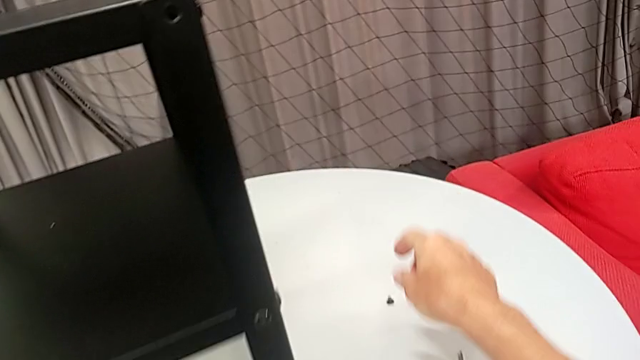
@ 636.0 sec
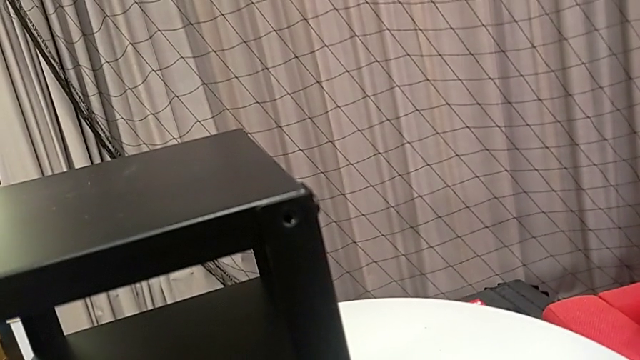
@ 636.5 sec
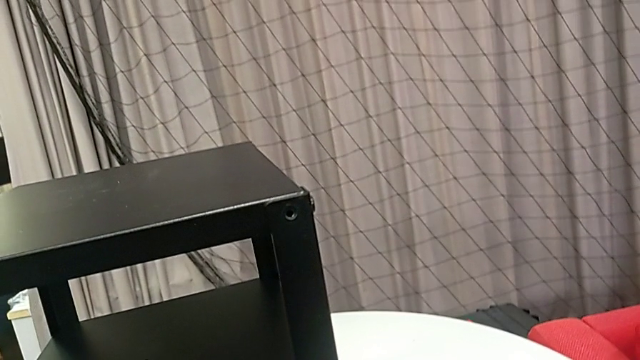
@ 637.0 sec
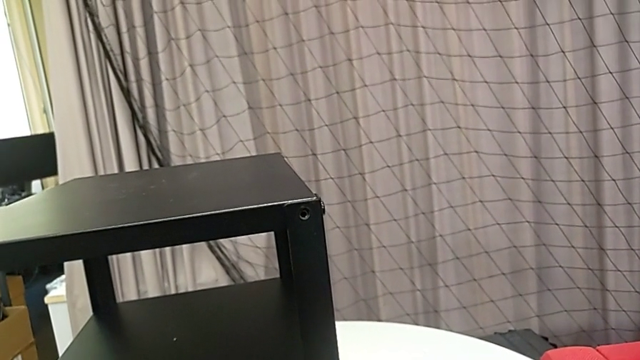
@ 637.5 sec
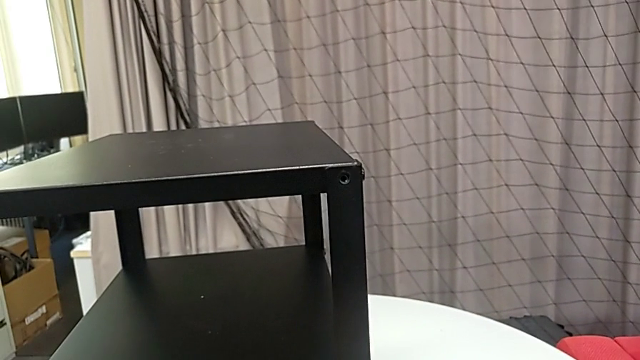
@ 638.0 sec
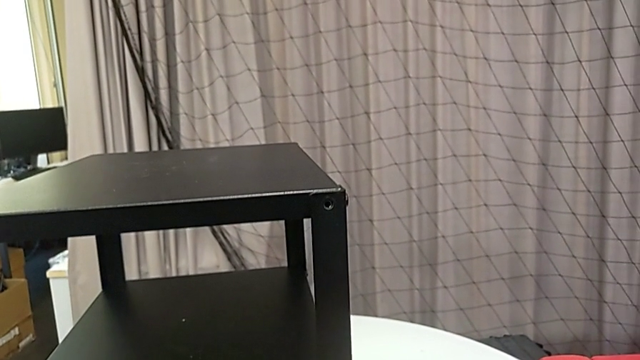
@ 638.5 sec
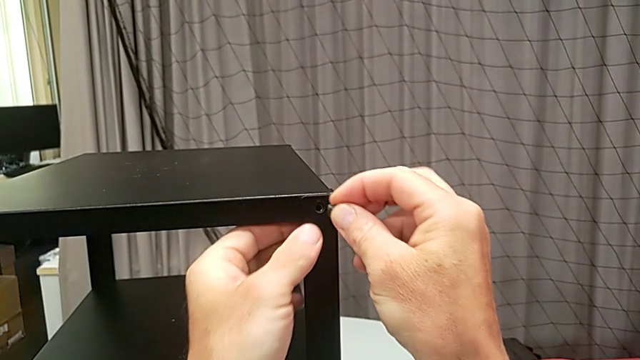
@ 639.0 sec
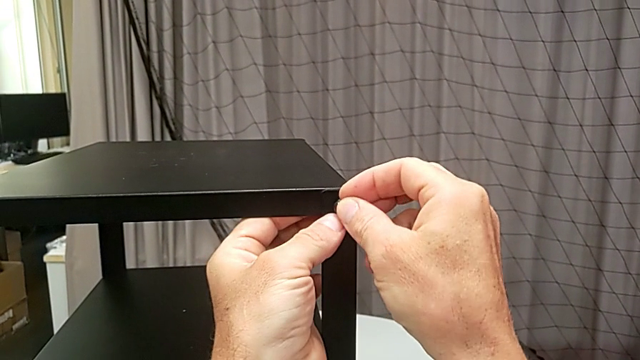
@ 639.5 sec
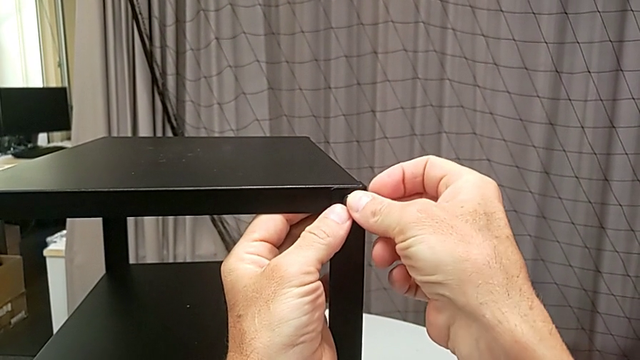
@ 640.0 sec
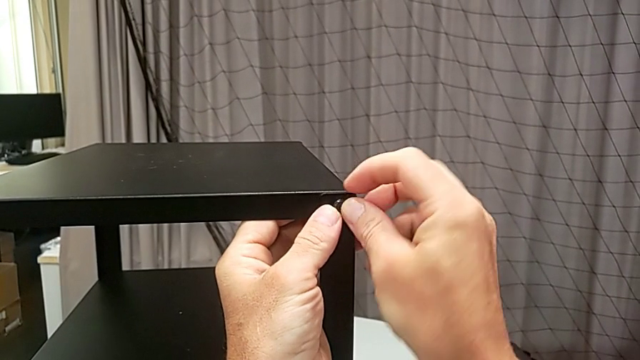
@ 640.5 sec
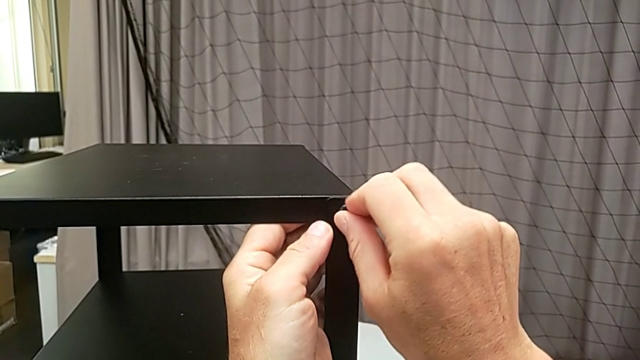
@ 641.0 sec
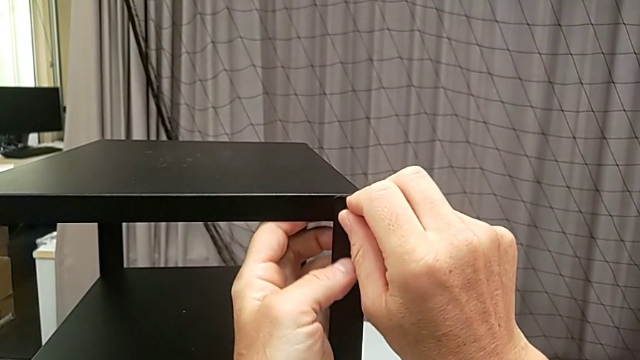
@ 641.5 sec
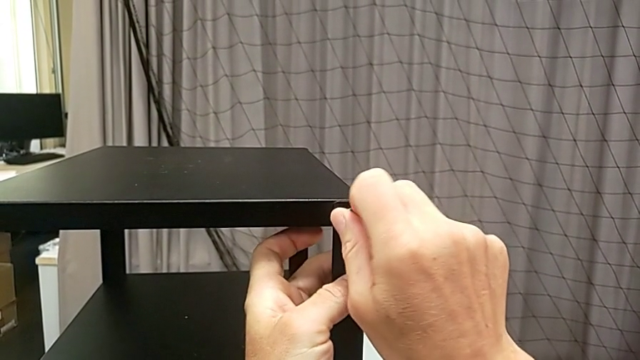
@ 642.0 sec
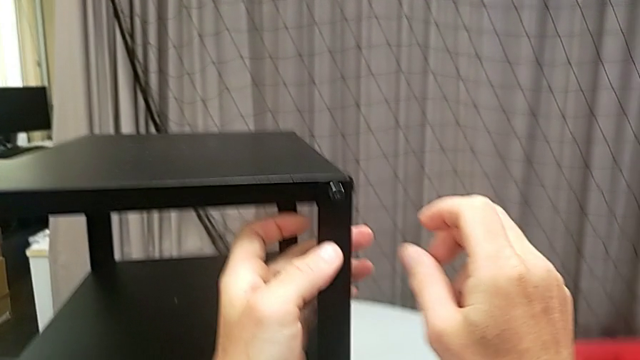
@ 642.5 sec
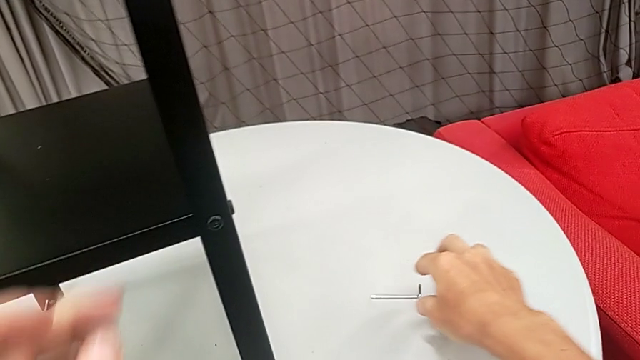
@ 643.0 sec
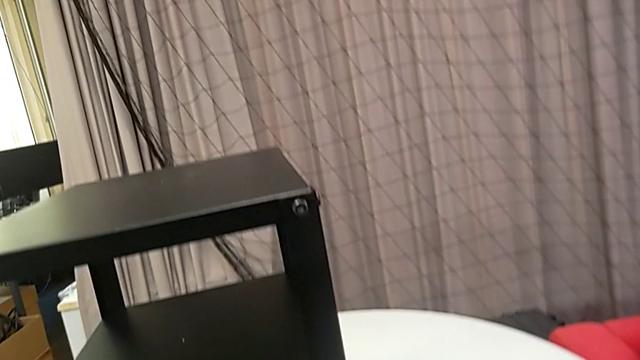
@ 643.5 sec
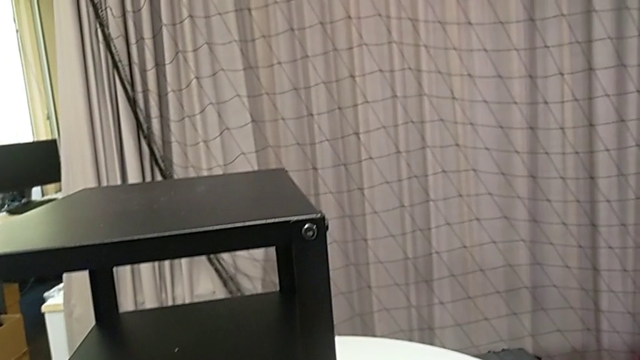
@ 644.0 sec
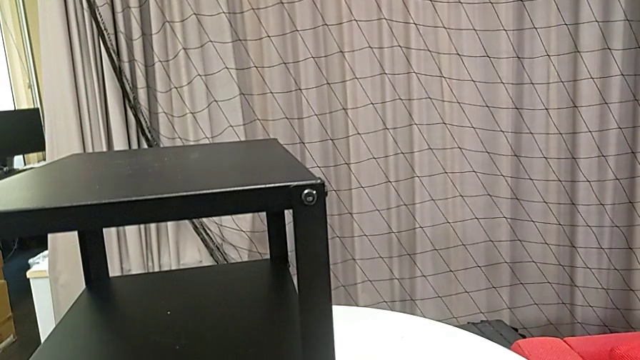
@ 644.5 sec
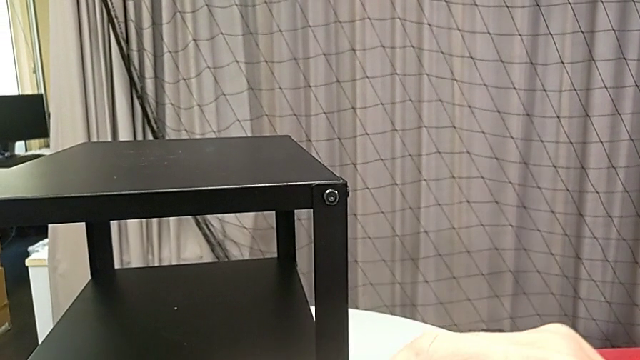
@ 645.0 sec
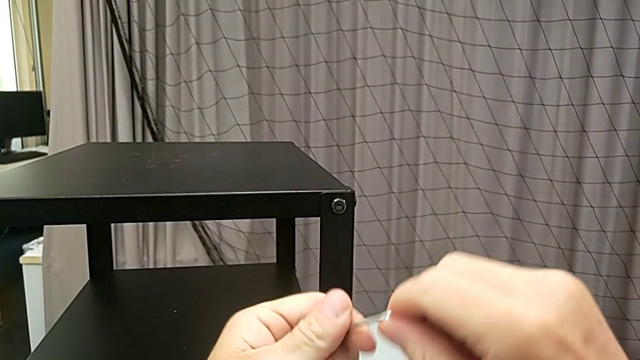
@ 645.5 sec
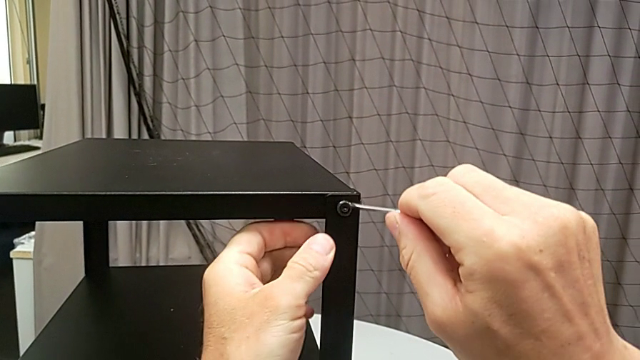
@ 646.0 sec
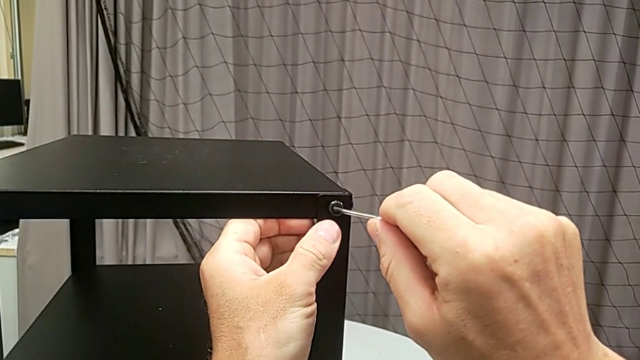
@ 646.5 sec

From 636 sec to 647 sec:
The camera wearer is assembling the top tray. They grab the hex socket head, insert it, screw it, grab the Allen wrench and insert it.

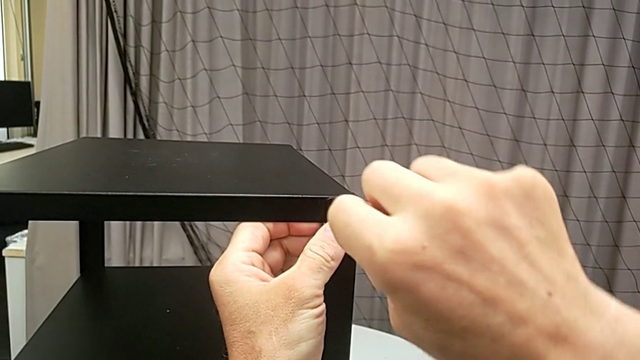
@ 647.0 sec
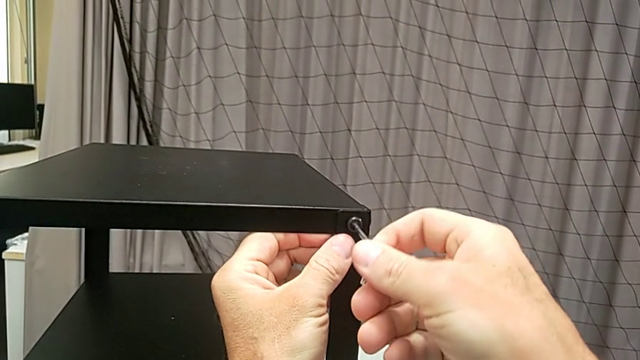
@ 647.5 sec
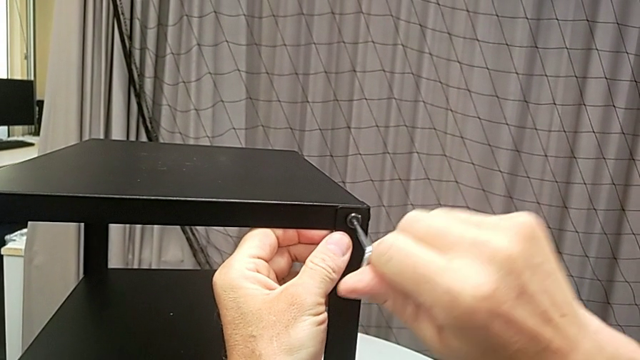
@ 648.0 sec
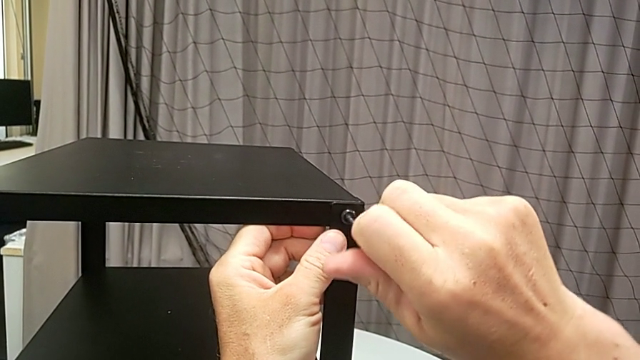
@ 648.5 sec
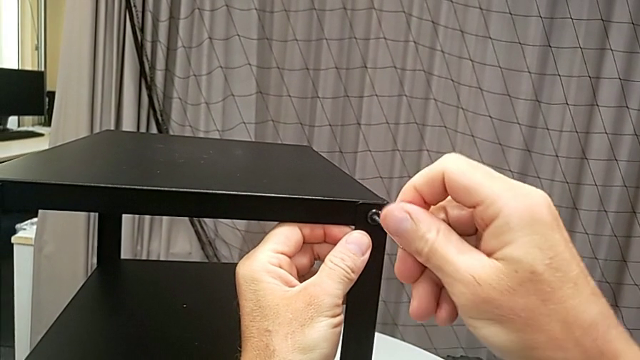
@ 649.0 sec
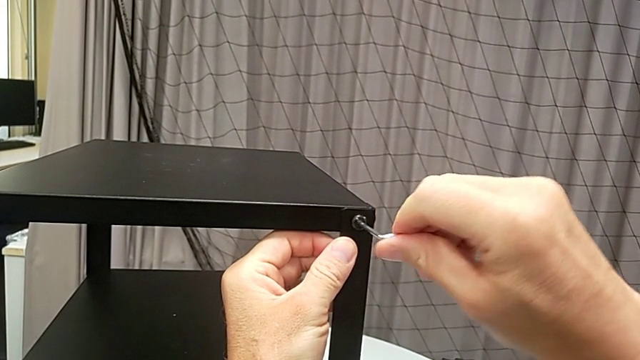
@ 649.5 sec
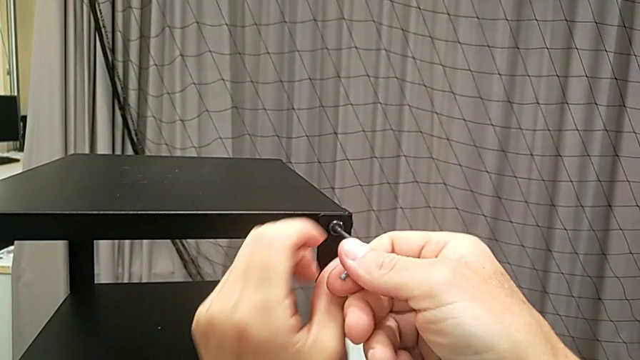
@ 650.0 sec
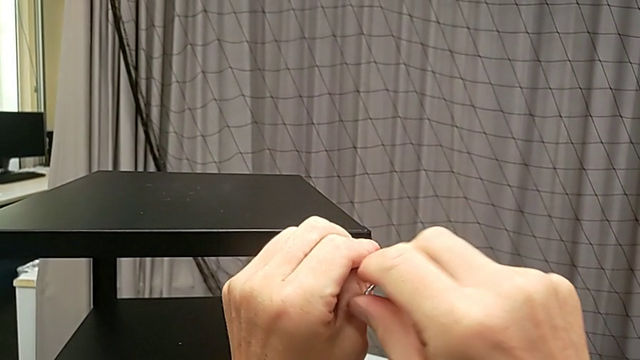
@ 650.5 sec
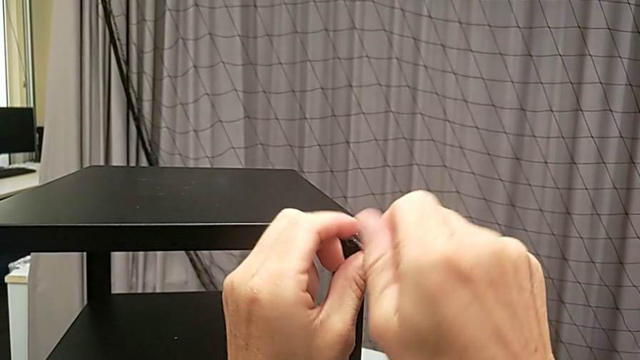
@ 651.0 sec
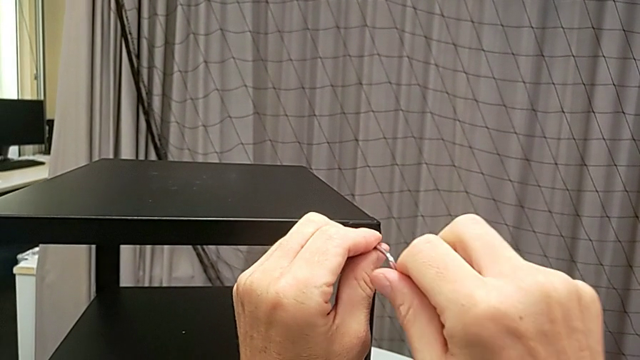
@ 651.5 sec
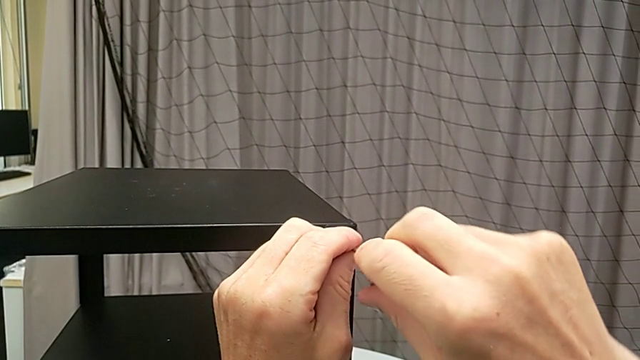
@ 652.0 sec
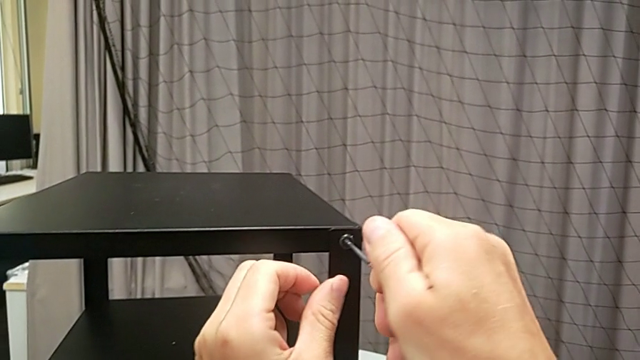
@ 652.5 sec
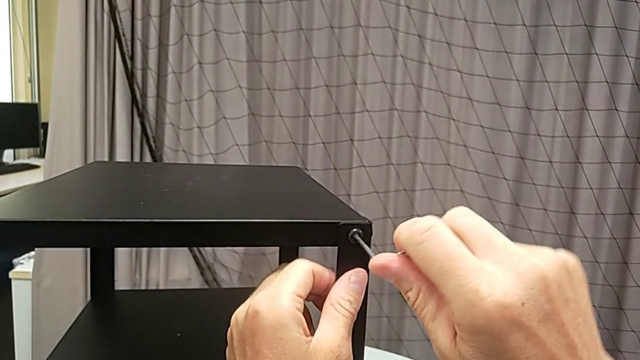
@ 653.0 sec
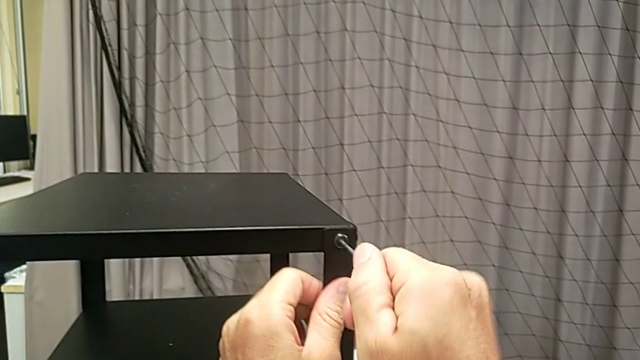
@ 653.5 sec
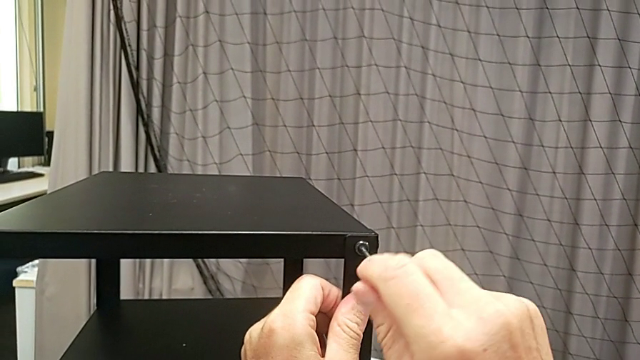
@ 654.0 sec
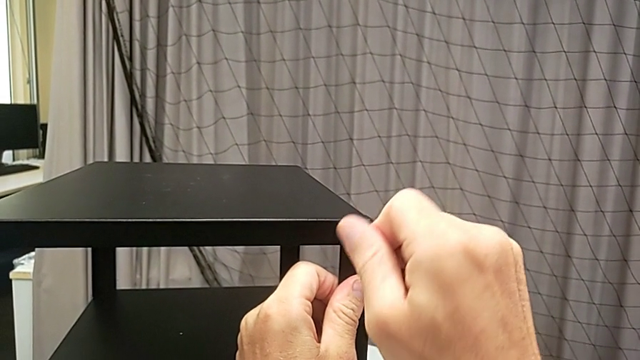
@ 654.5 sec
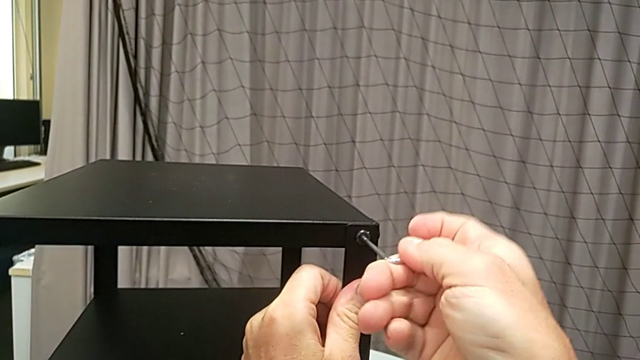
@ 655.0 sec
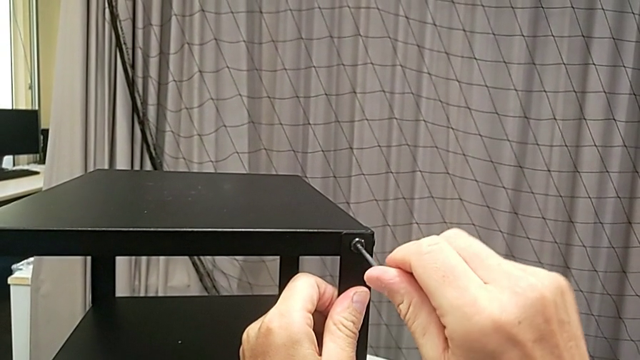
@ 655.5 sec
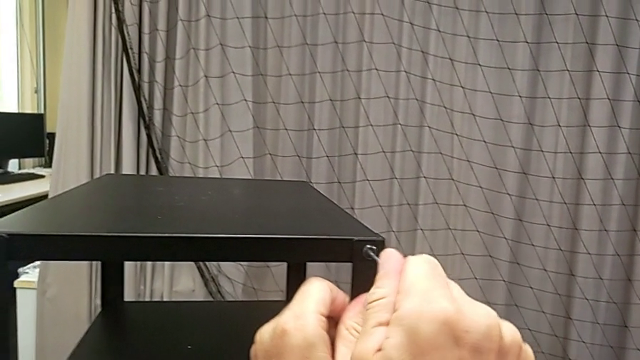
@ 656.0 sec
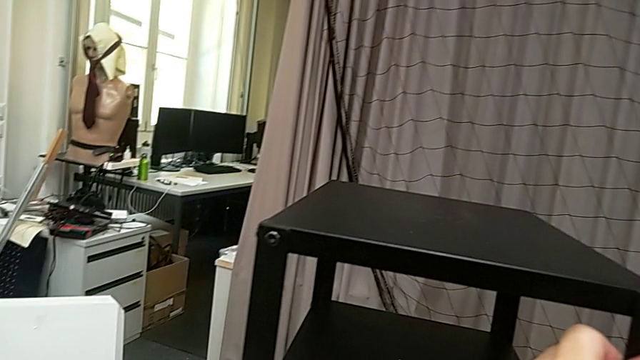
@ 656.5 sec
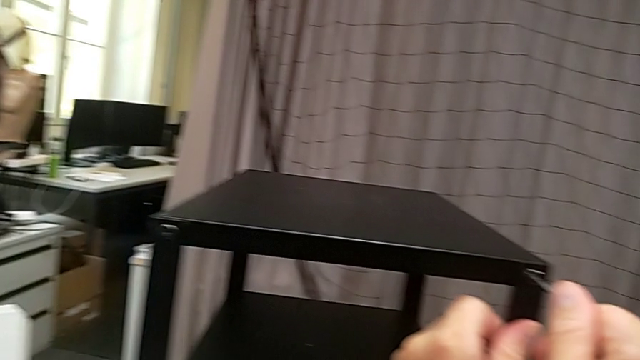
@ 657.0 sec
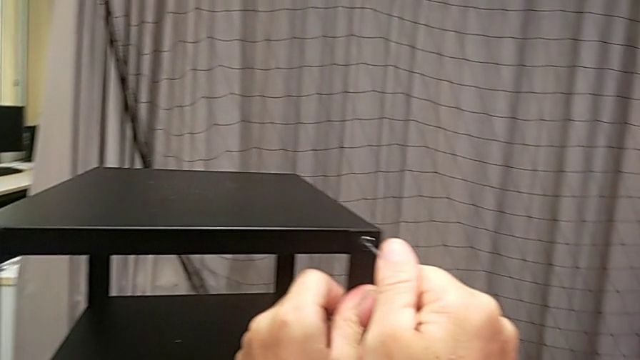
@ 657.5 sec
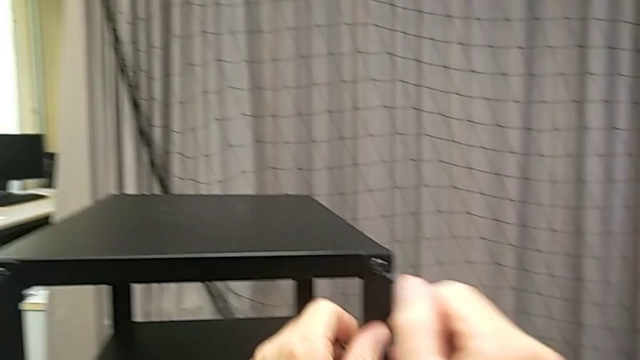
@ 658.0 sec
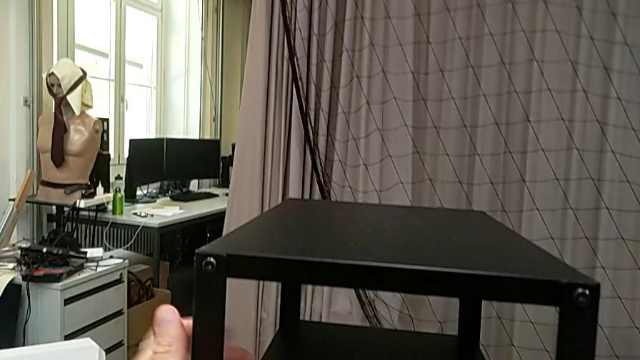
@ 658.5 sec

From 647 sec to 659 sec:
The camera wearer is assembling the top tray. They screw the hex socket head and withdraw the Allen wrench.
